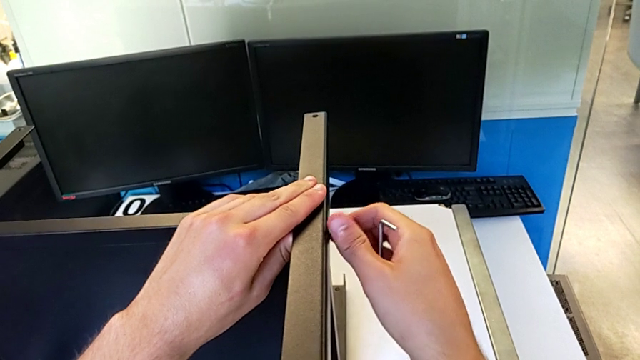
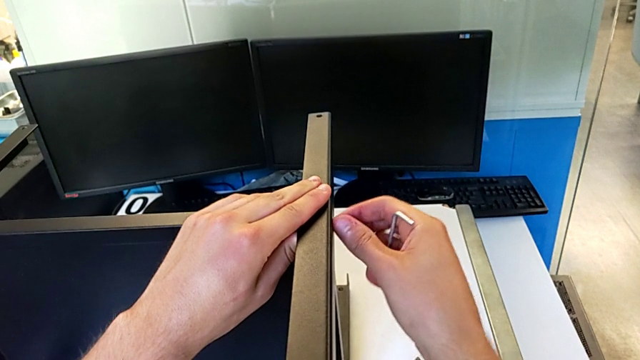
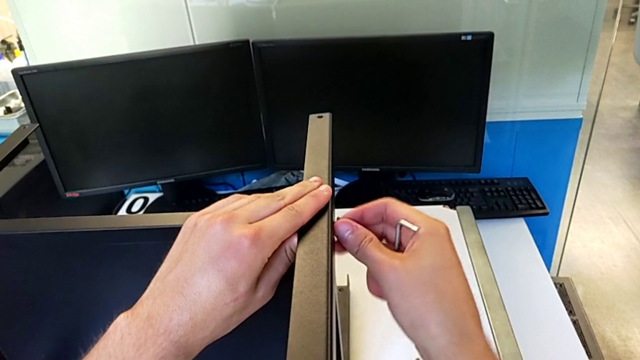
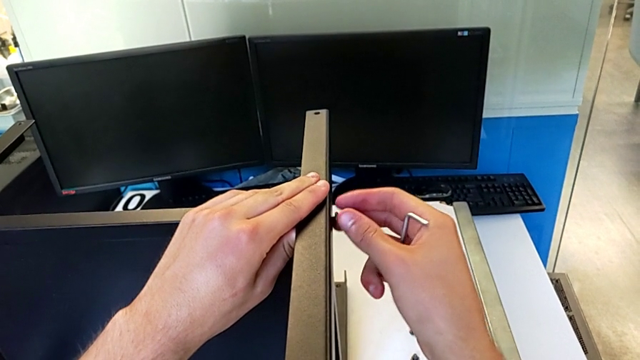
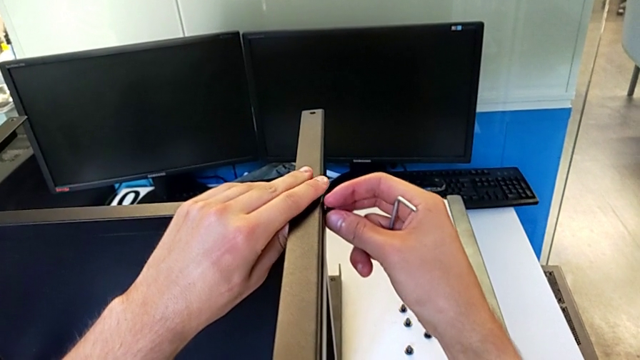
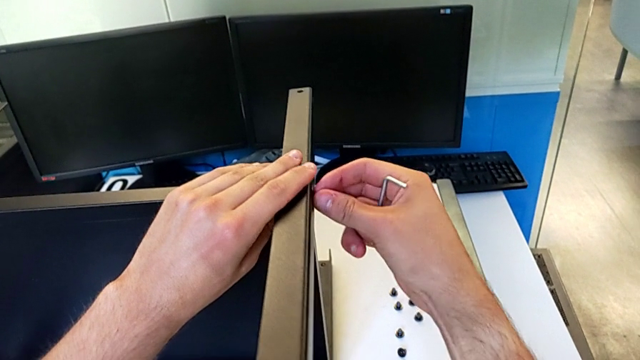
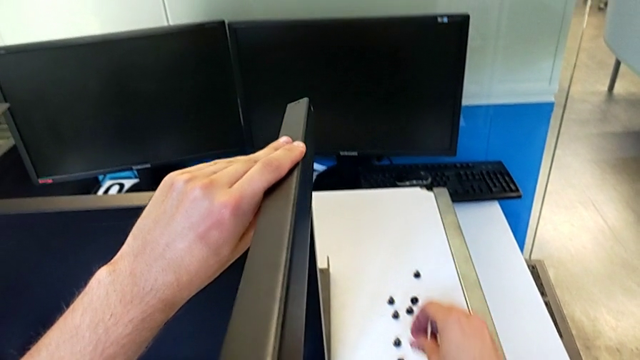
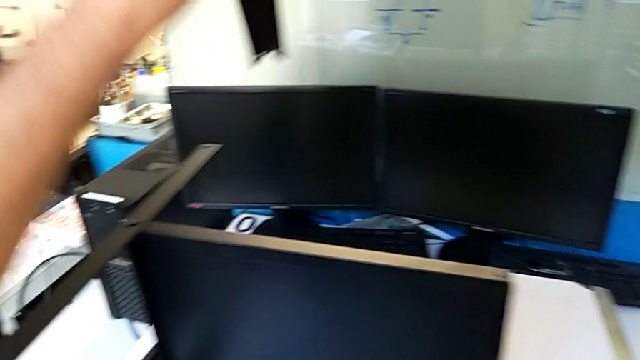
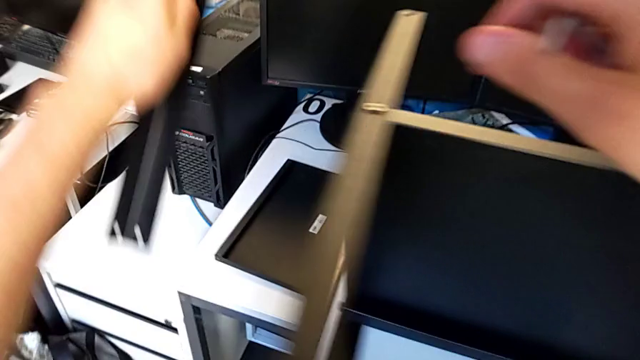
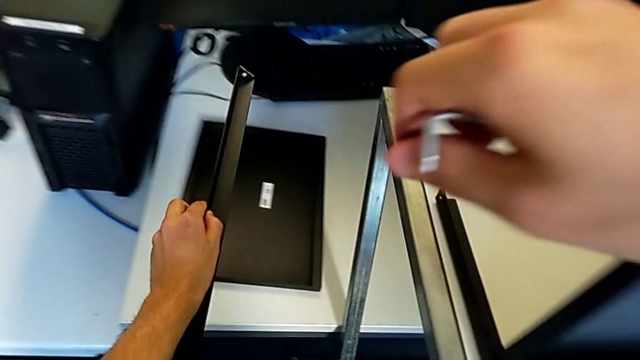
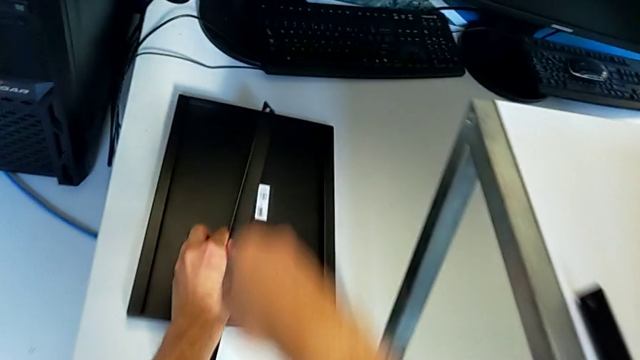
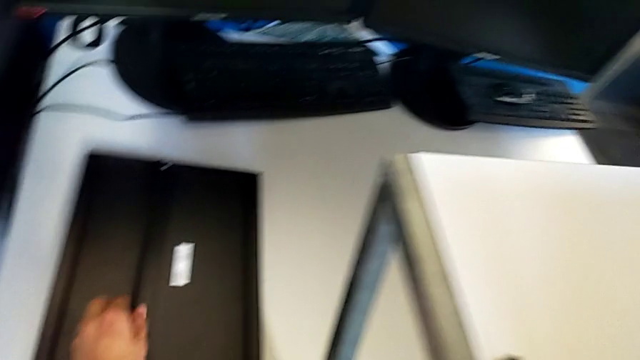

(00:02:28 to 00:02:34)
The camera wearer is disassembling the first leg. They unscrew the hex socket head, disassemble it with the right hand, disassemble the first leg with the left hand, place the hex socket head with the right hand and place the first leg with the left hand.

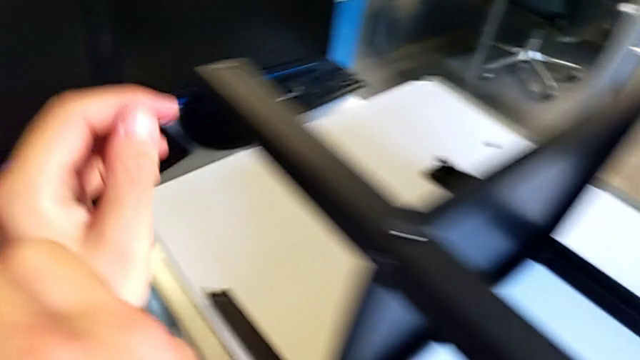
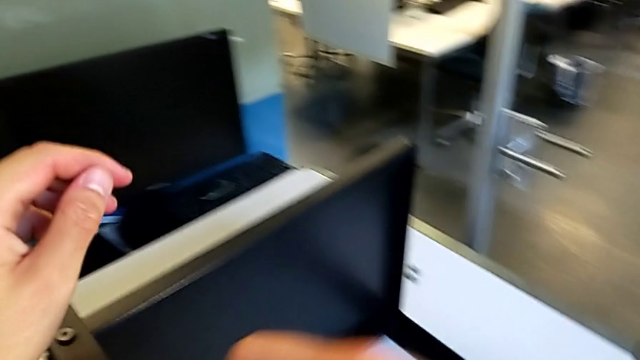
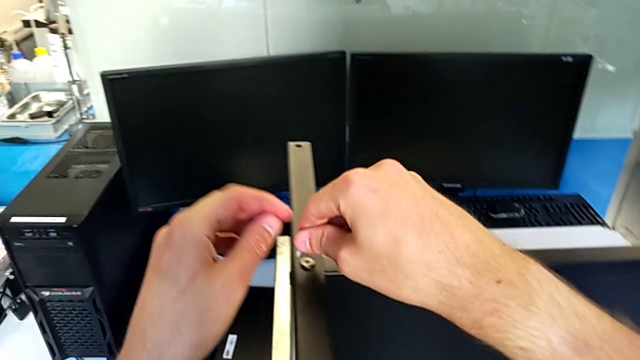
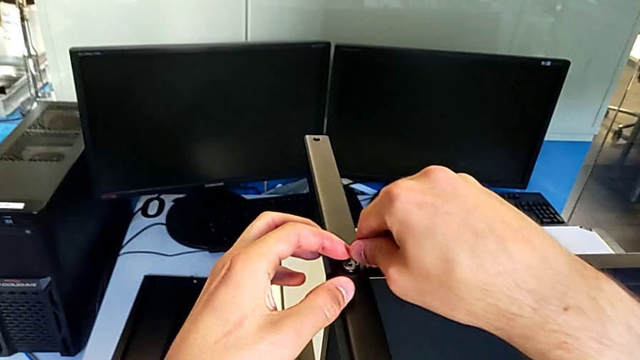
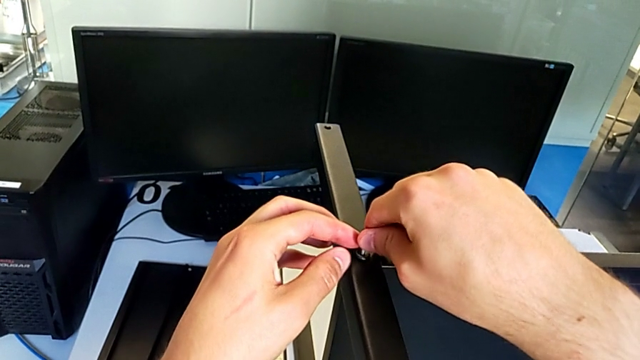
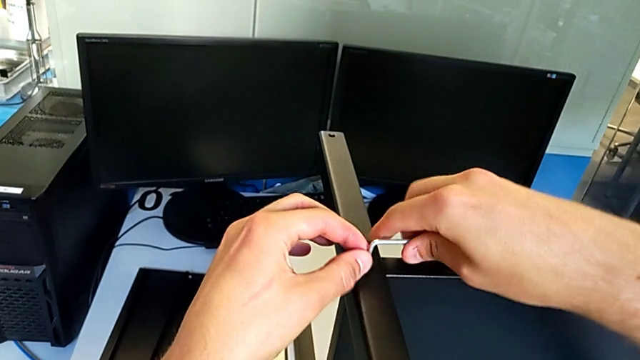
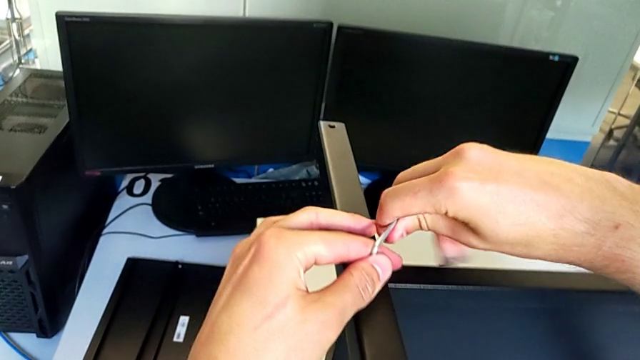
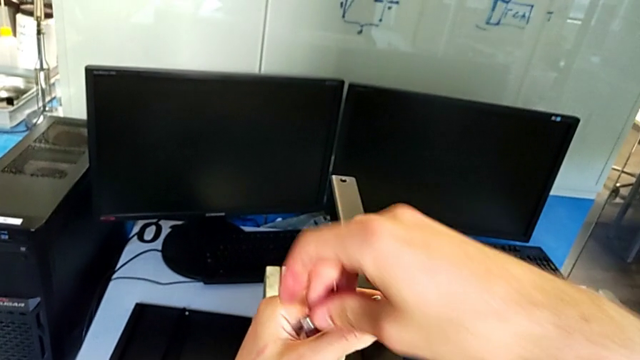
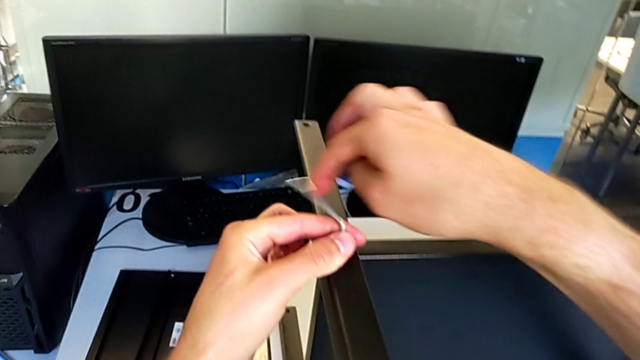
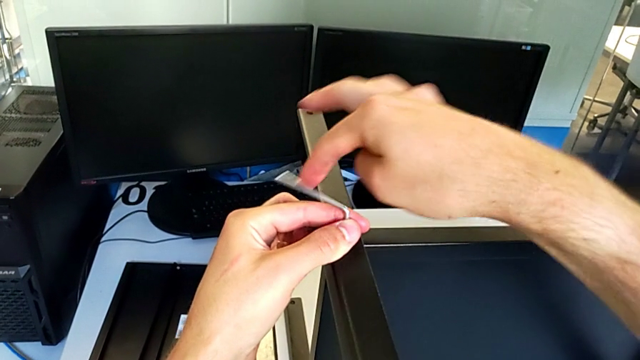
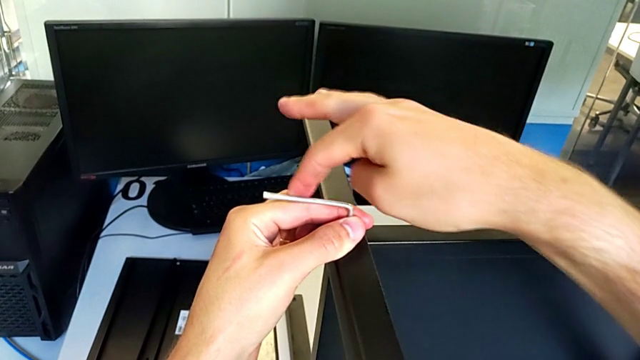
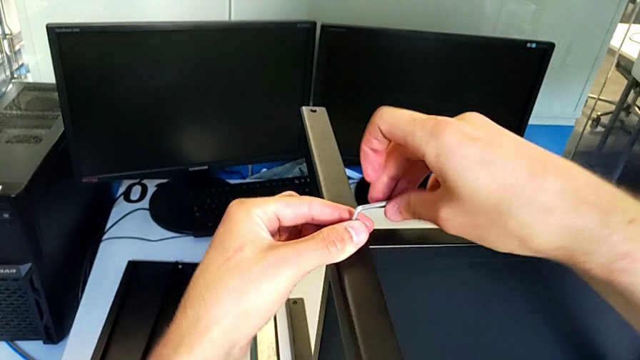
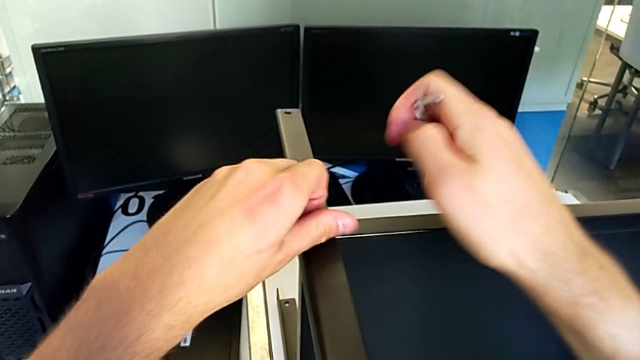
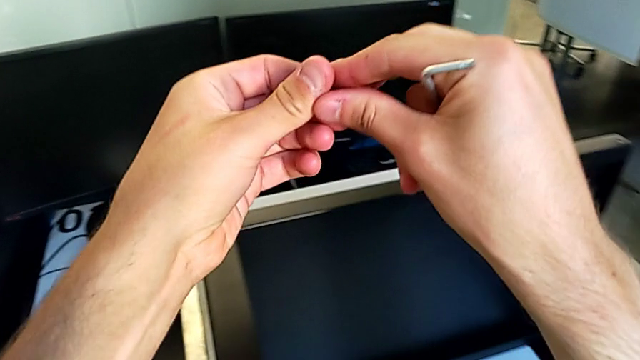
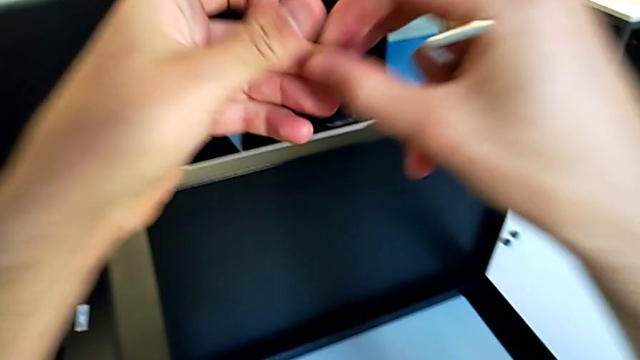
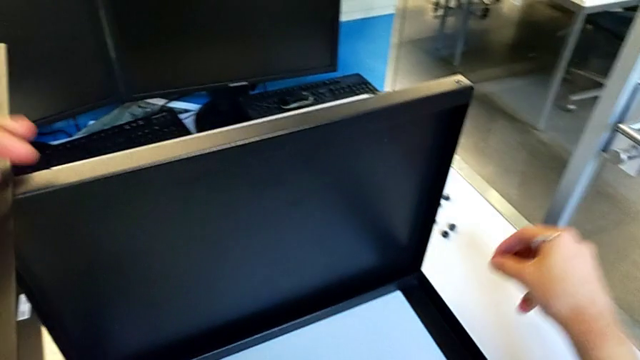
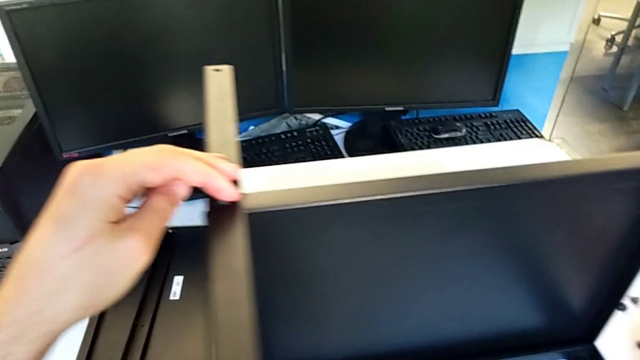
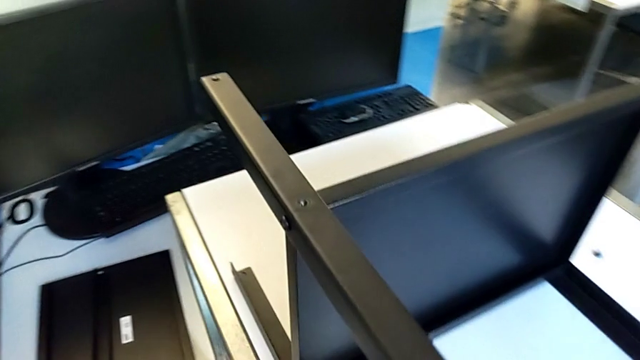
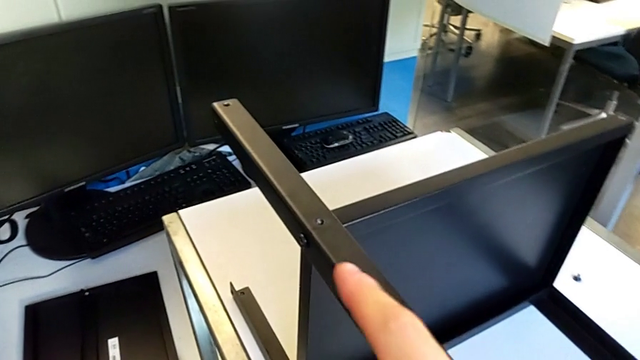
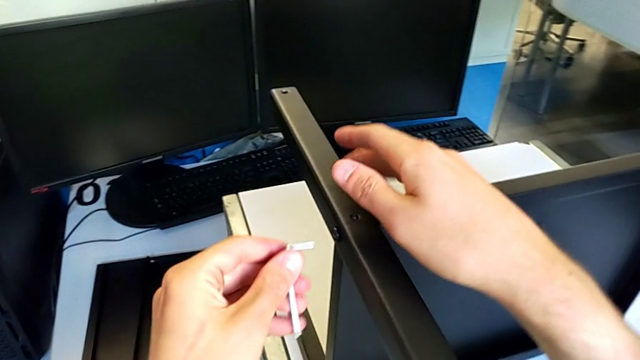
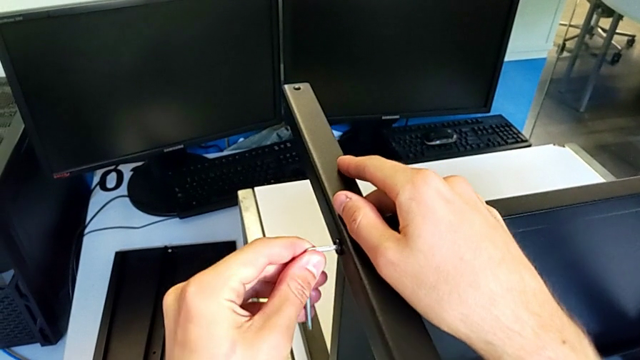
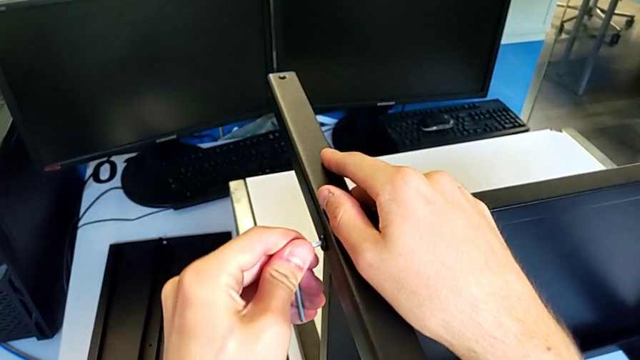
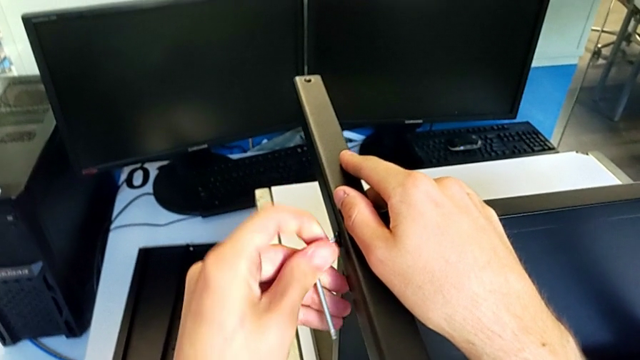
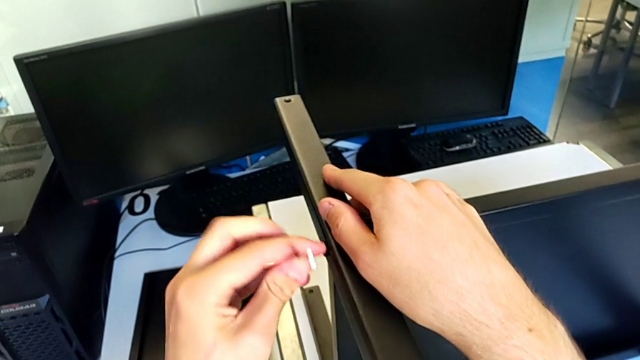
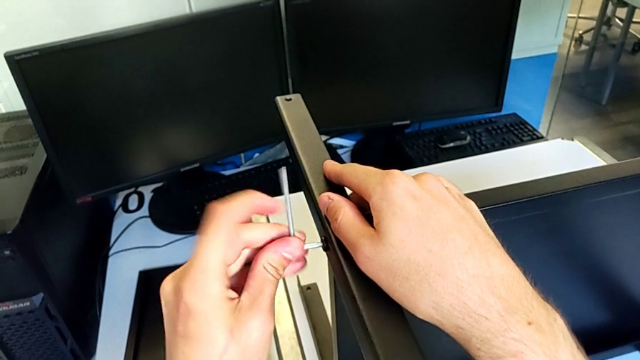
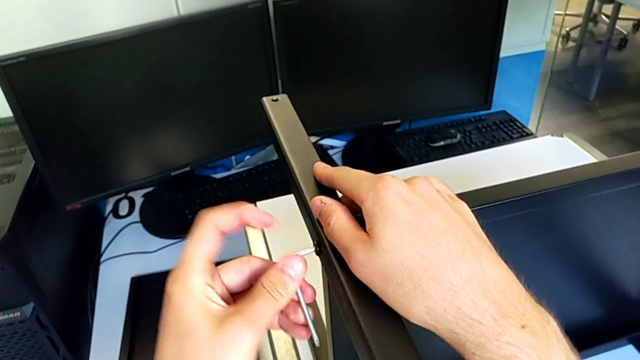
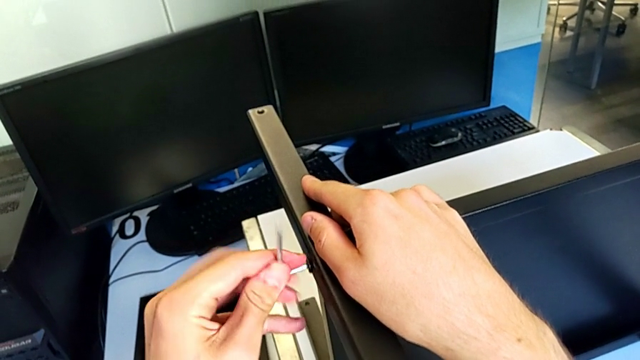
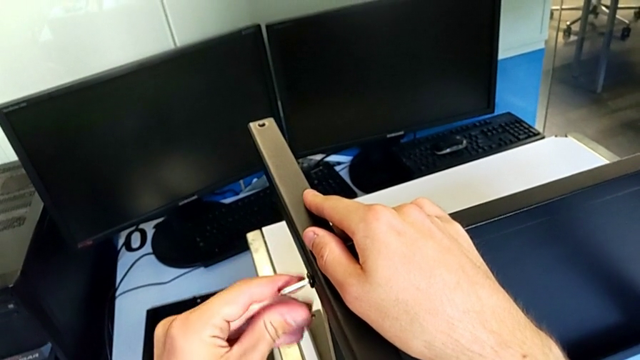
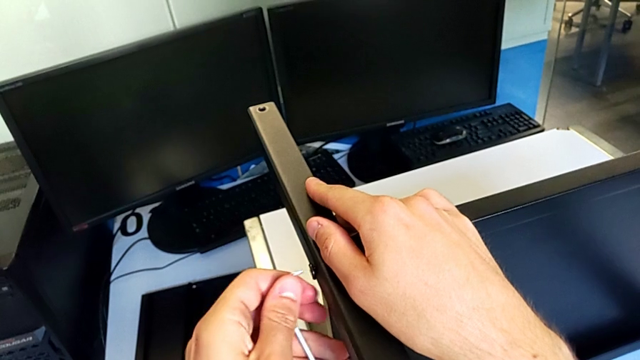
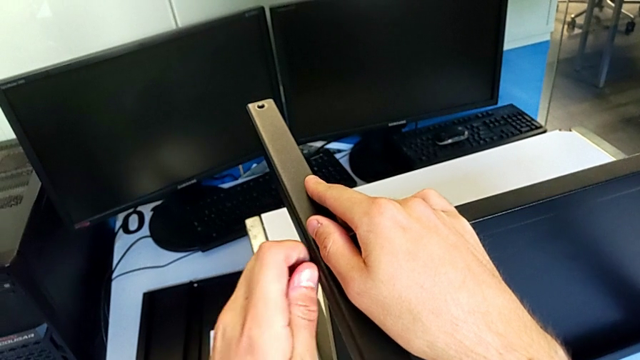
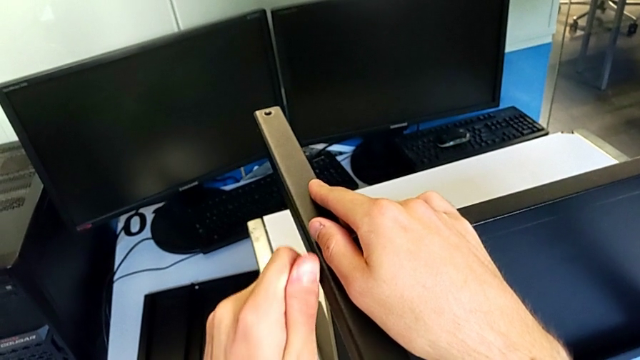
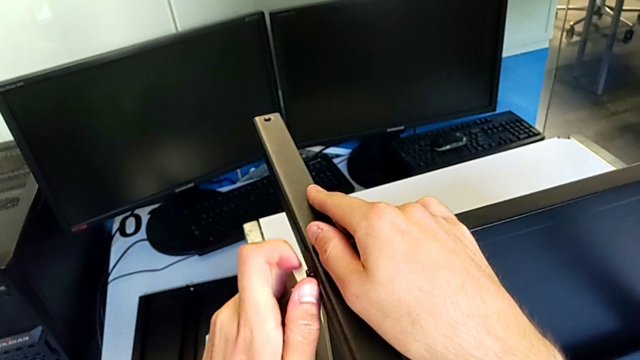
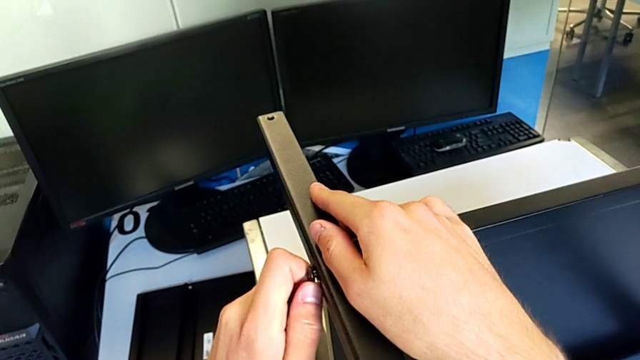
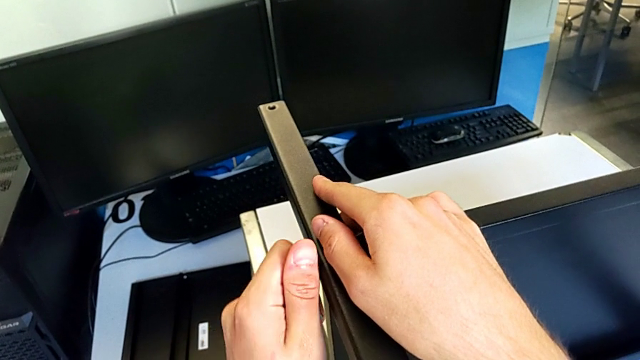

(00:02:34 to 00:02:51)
The camera wearer is disassembling the second leg. They approach the hex socket head, insert the Allen wrench, unscrew the hex socket head, withdraw the Allen wrench, disassemble the hex socket head with the left hand, grab it with the right hand and place it. They approach the hex socket head, insert the Allen wrench, unscrew the hex socket head, withdraw the Allen wrench and unscrew the hex socket head.
